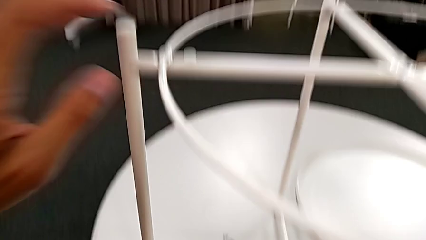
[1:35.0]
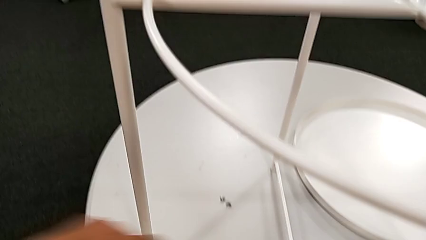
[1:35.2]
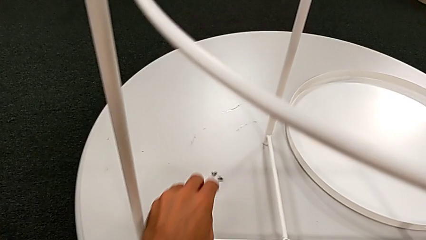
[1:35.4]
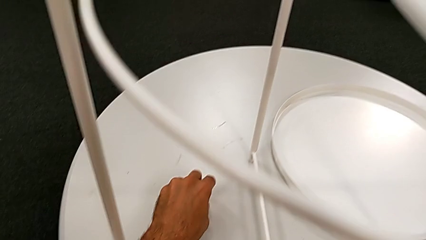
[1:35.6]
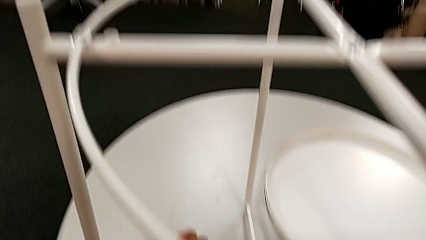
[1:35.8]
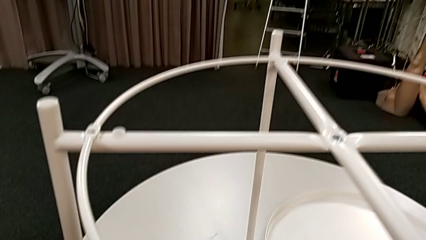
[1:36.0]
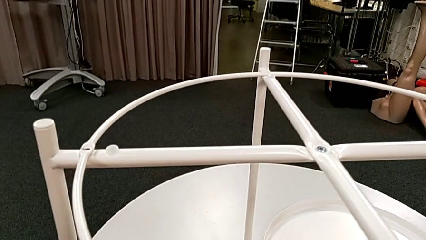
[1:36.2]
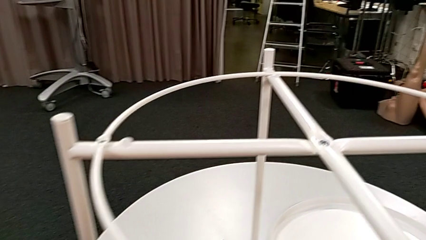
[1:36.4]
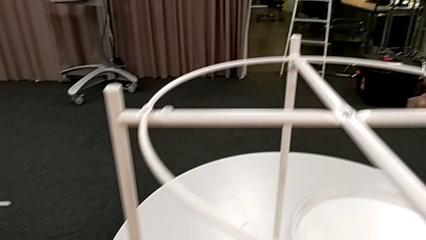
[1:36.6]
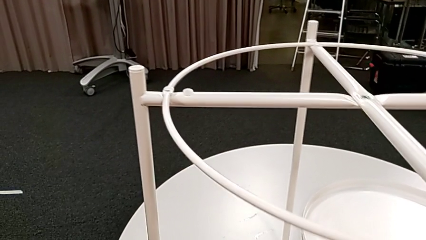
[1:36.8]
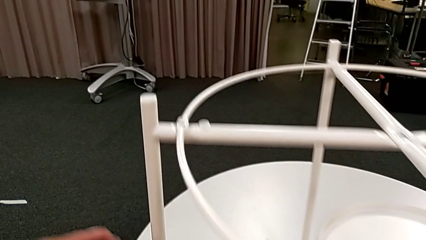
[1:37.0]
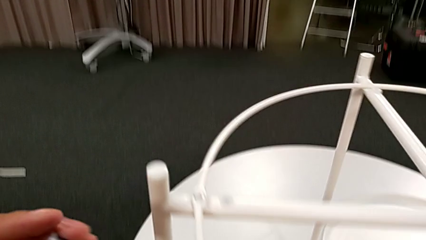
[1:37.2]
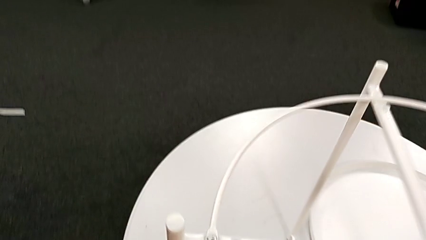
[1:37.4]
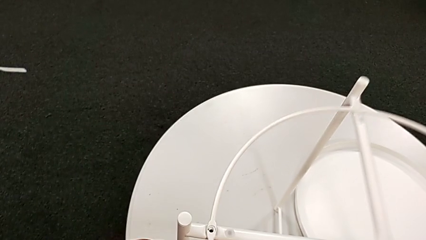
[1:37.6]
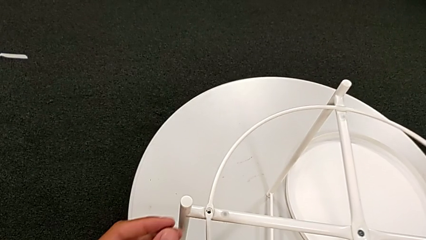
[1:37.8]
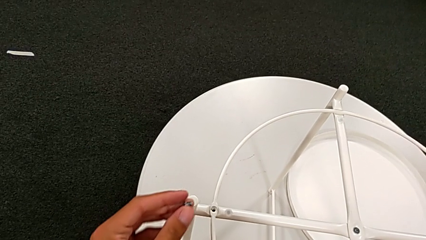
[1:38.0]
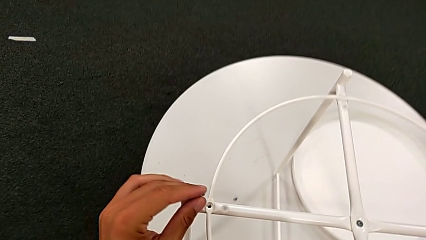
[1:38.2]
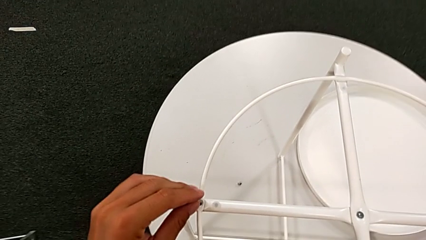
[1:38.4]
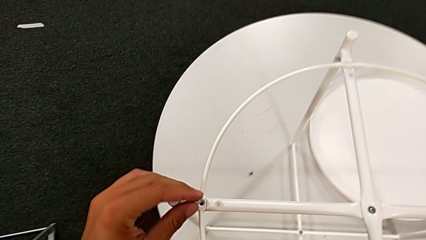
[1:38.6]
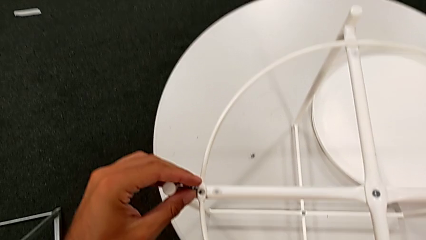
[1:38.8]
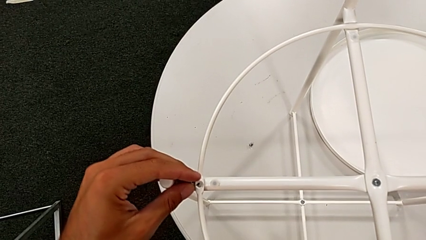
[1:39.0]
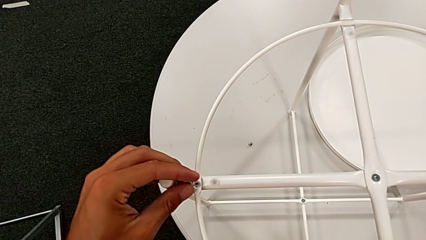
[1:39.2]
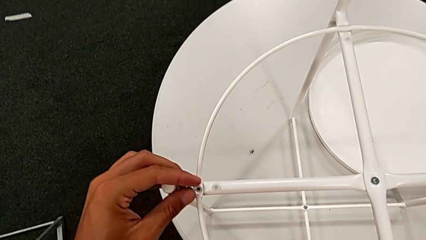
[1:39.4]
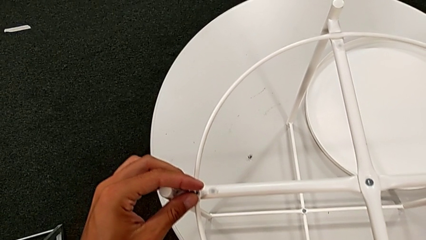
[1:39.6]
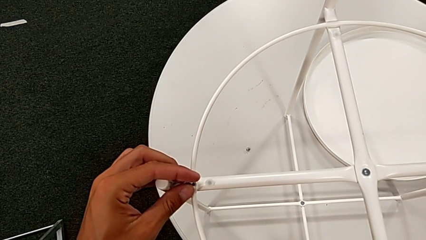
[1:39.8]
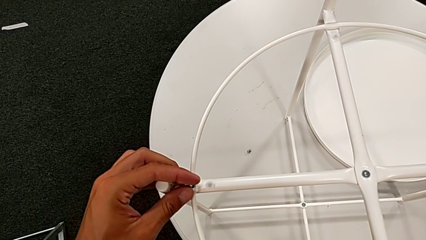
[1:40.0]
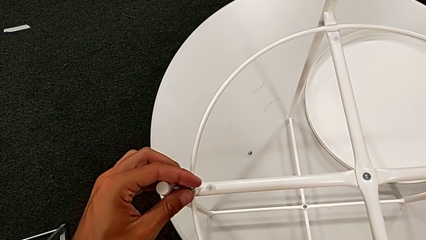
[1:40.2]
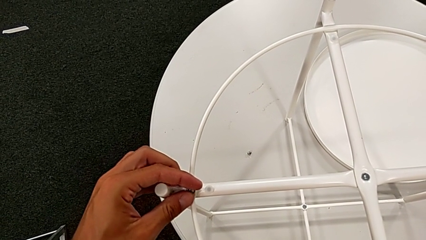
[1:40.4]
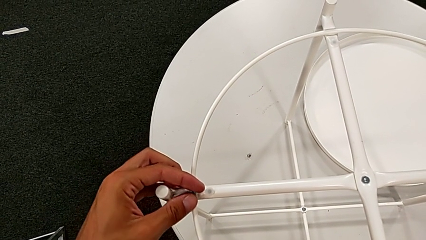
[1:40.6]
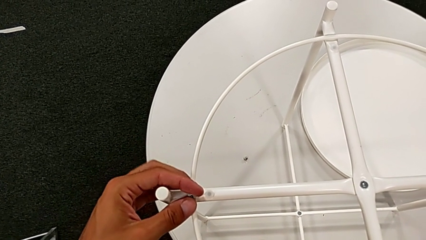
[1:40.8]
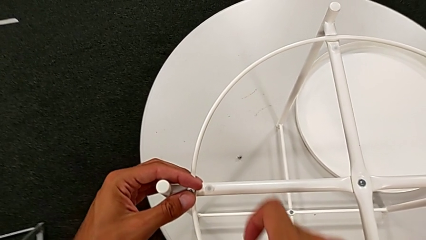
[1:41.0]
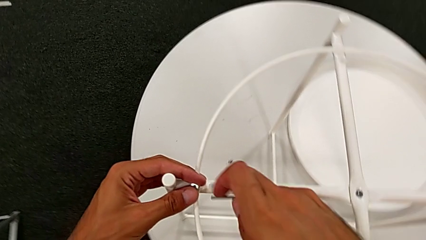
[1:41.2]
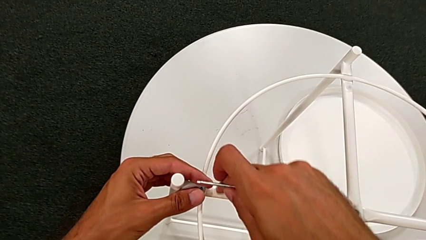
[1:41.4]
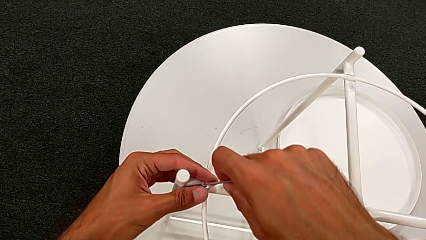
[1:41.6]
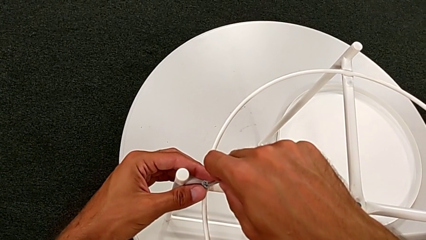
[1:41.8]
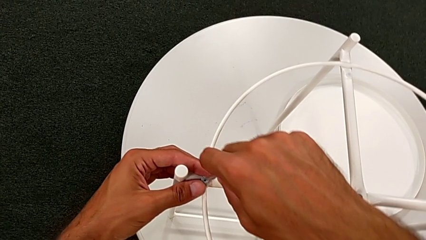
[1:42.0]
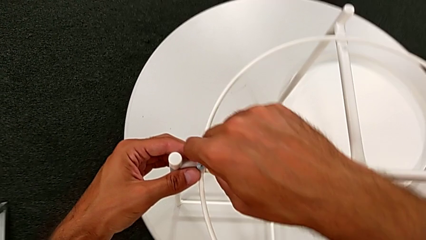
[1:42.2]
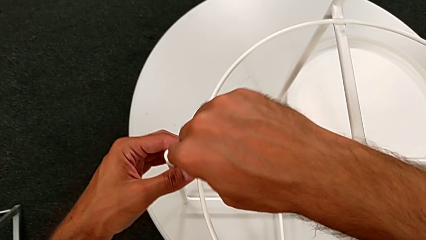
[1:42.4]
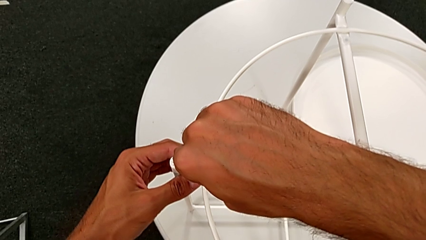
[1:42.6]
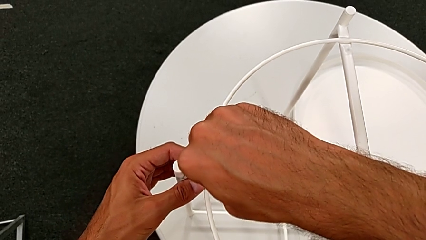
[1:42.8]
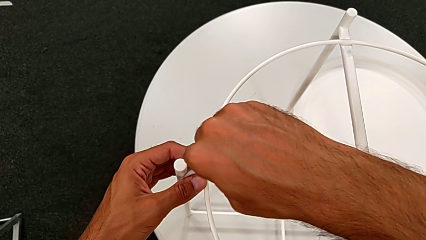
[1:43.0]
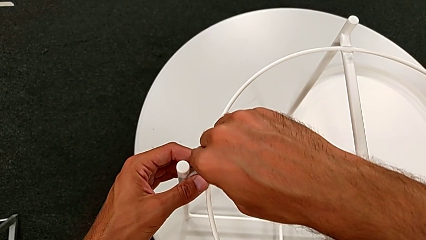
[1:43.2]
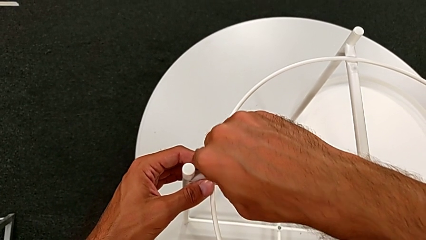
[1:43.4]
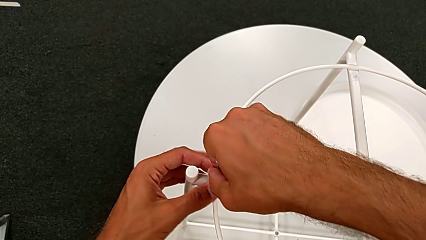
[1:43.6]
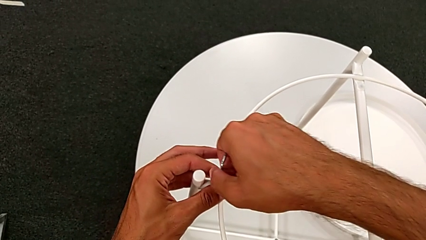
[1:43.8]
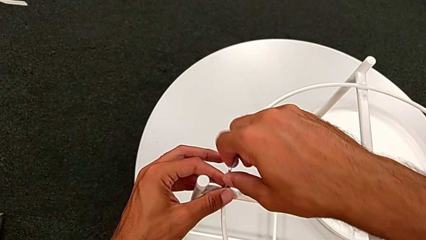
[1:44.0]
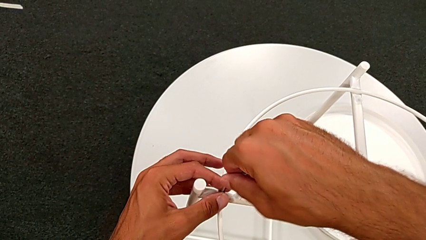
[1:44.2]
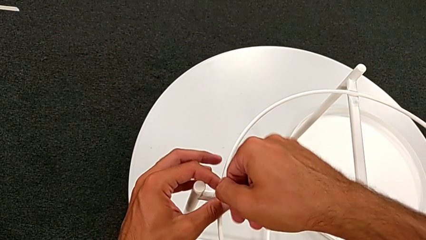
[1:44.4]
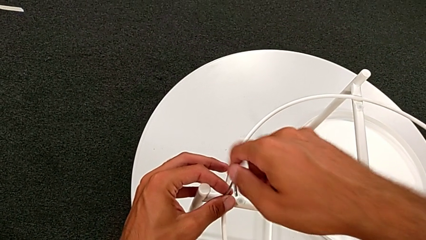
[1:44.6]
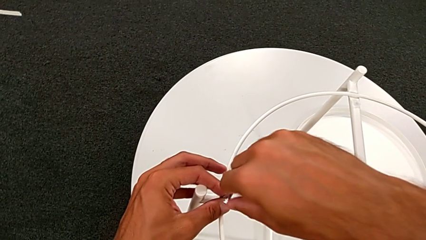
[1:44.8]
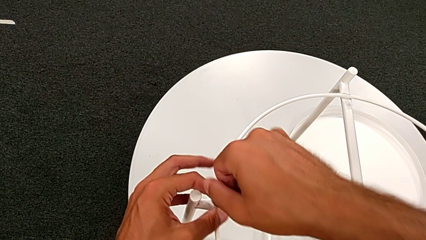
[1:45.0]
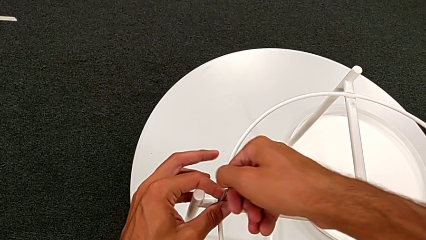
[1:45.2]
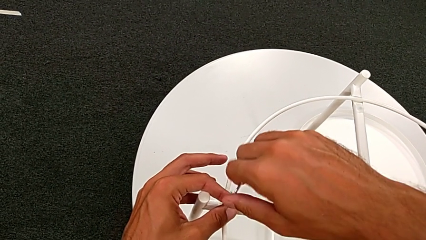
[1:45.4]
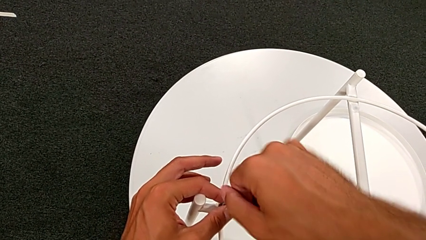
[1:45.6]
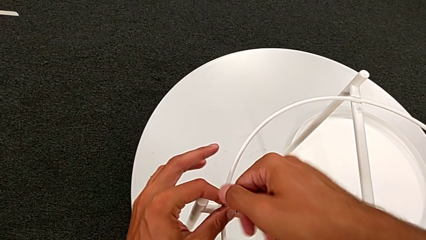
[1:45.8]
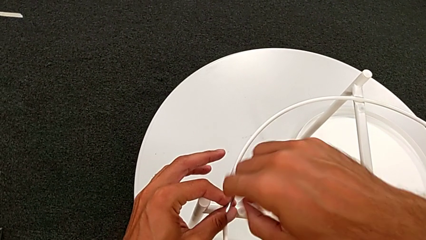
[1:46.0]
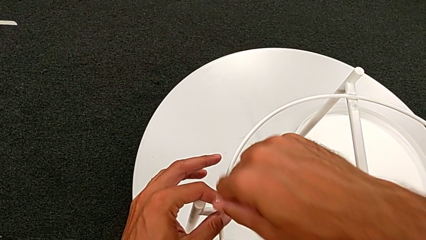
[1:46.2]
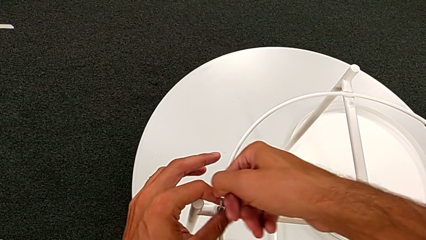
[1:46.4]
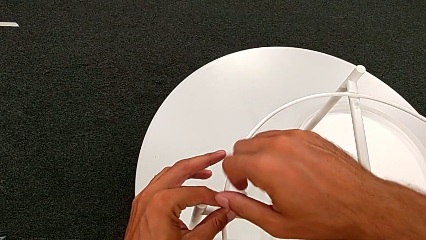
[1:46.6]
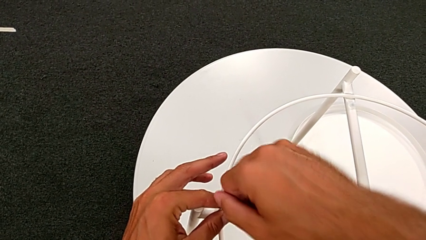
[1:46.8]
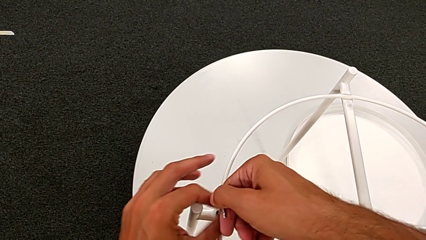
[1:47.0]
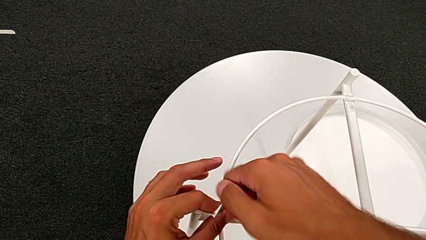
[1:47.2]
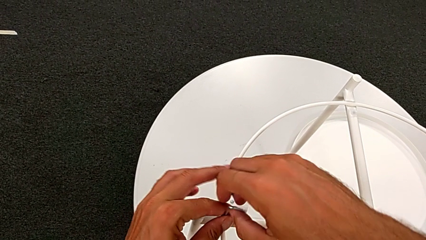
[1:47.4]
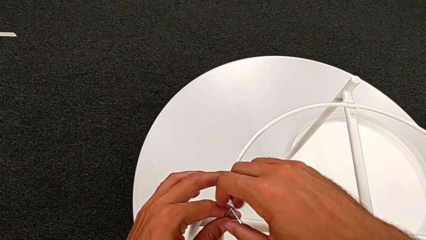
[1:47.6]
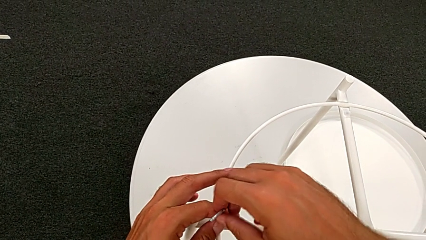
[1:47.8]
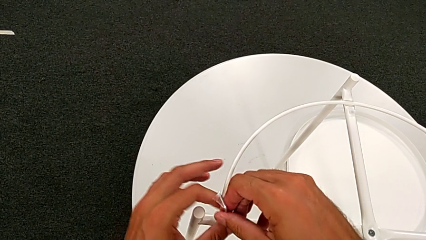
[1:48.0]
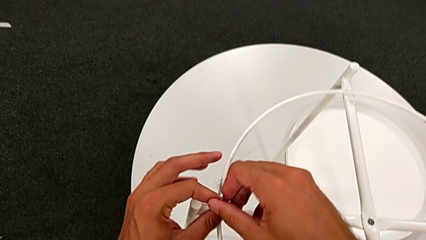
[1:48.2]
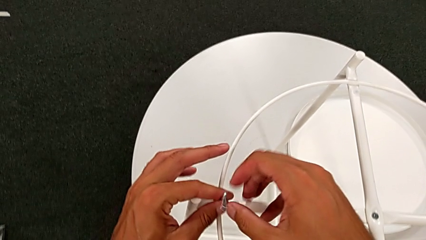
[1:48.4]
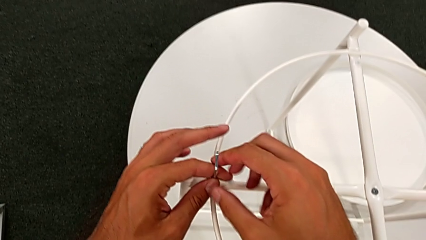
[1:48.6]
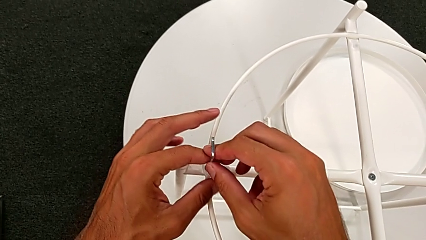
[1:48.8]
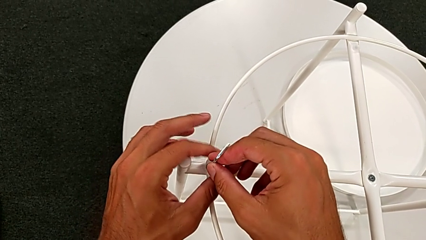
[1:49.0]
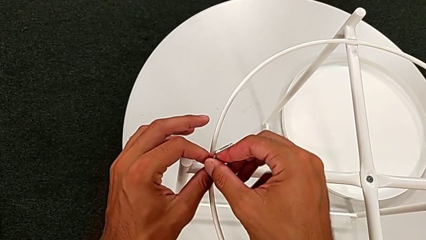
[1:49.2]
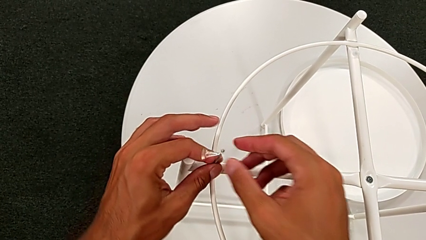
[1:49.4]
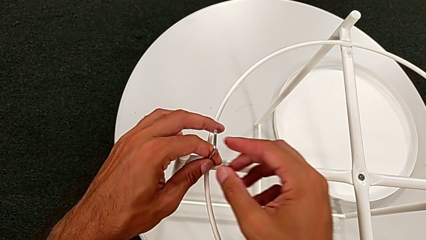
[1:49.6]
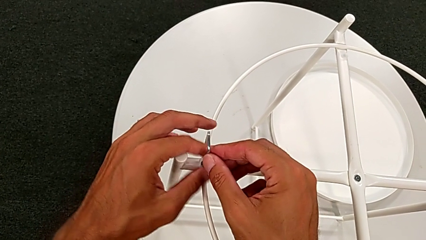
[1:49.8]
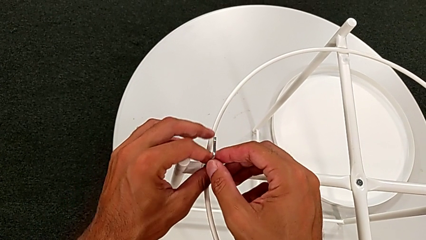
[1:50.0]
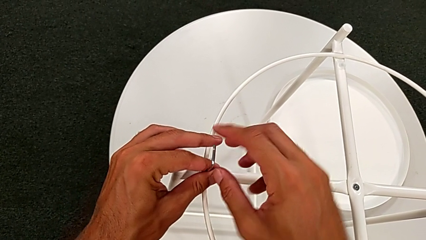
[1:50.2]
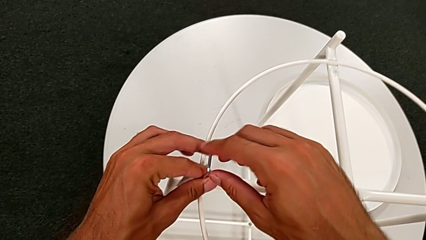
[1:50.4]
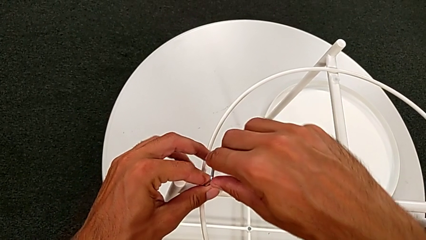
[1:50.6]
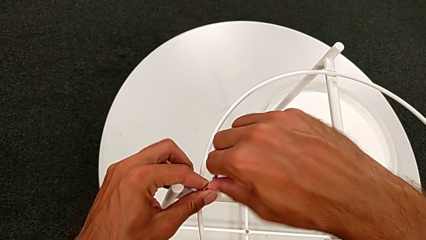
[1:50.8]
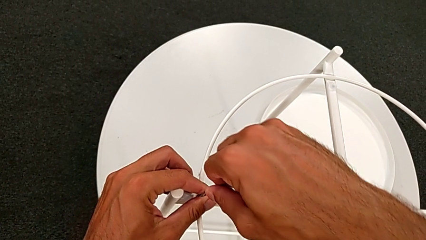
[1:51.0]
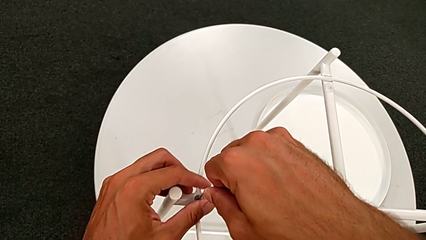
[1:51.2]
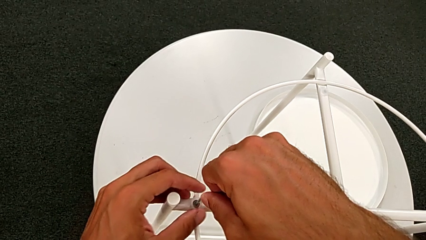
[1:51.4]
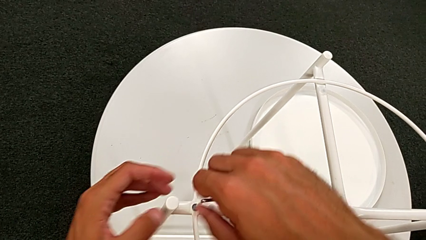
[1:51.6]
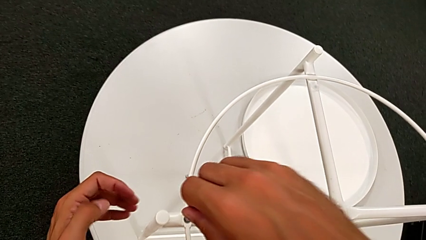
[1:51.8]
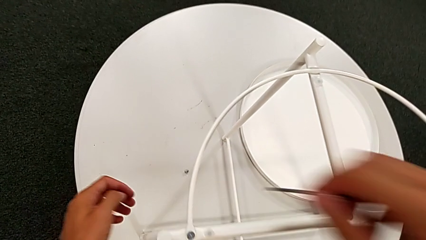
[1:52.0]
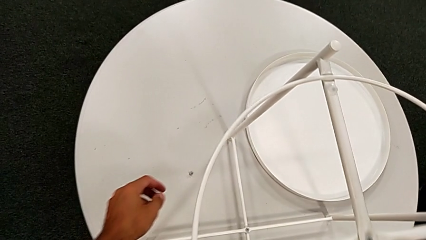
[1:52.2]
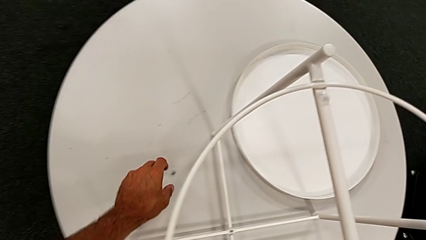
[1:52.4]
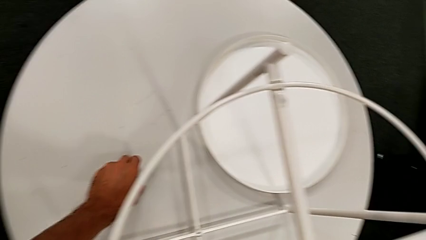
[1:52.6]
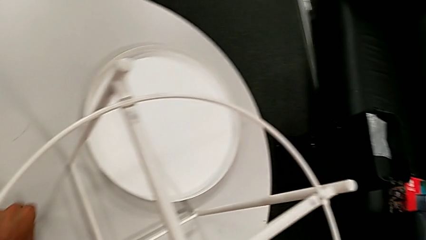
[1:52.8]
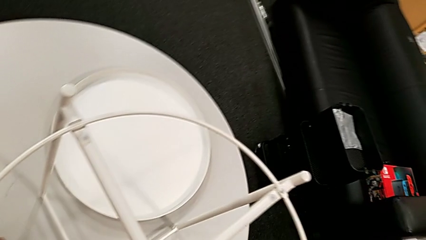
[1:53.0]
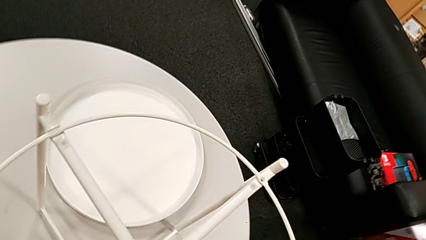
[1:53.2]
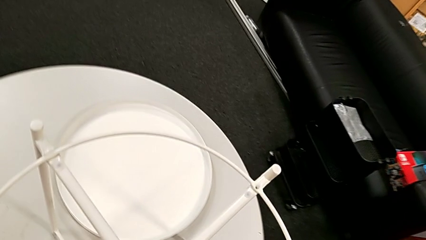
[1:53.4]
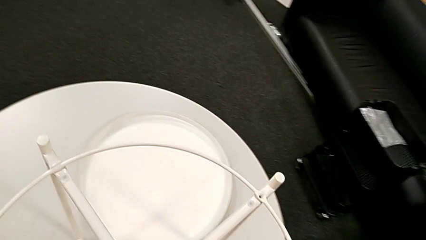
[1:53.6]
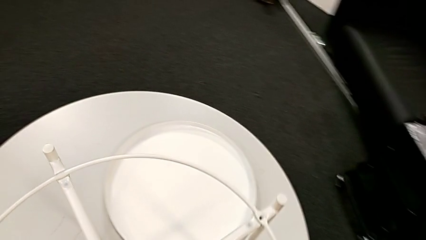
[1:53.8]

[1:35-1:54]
The camera wearer is assembling the white circle from the leg. They grab the hex socket head, align the circle, insert the hex socket head, insert the Allen wrench, screw the hex socket head, withdraw the Allen wrench and grab the hex socket head.
